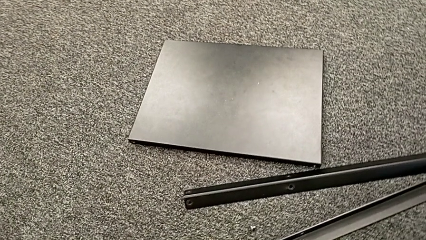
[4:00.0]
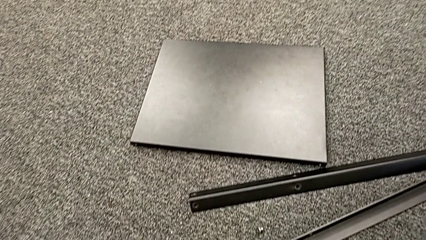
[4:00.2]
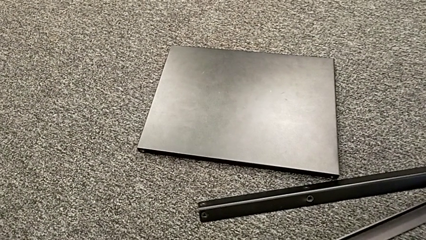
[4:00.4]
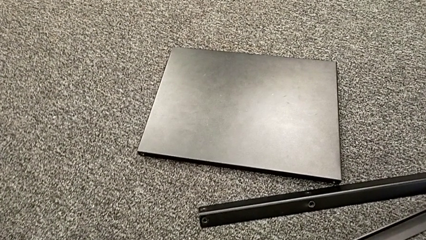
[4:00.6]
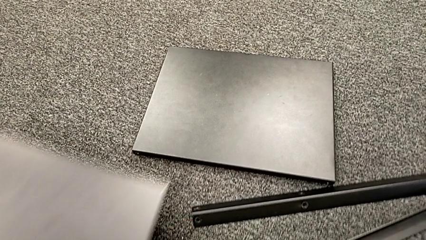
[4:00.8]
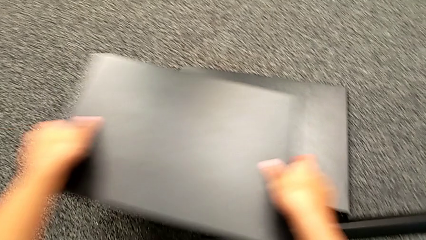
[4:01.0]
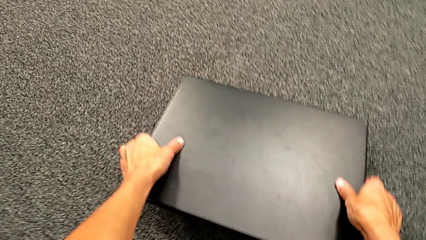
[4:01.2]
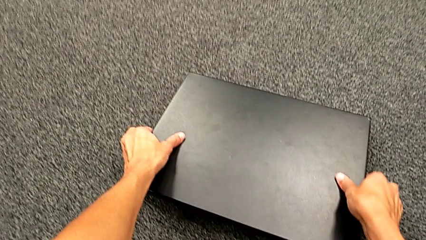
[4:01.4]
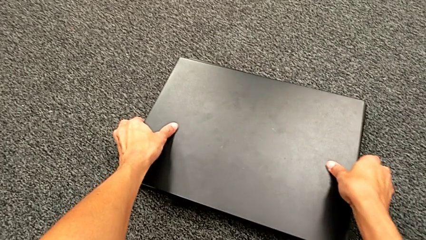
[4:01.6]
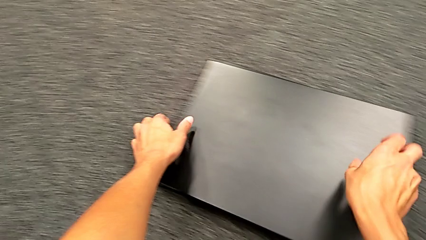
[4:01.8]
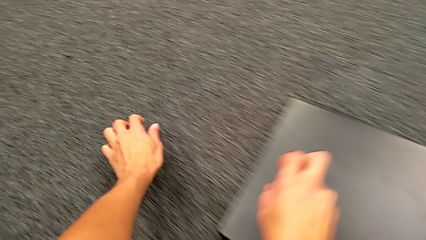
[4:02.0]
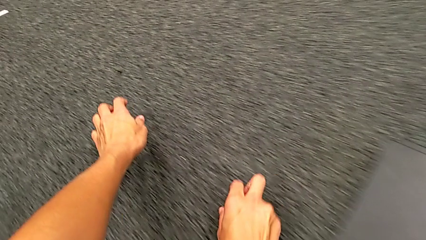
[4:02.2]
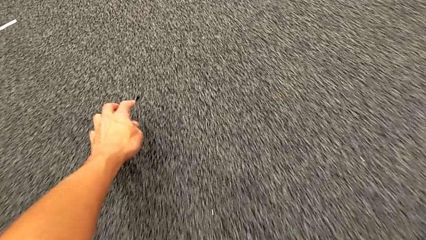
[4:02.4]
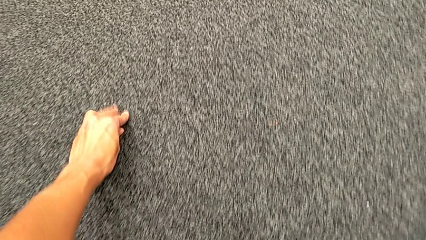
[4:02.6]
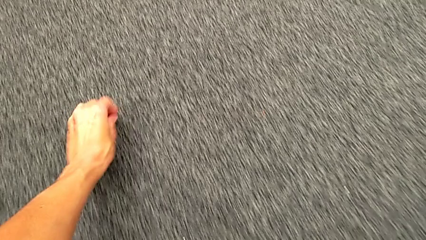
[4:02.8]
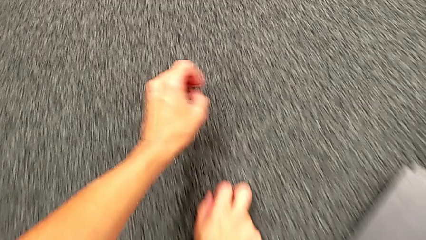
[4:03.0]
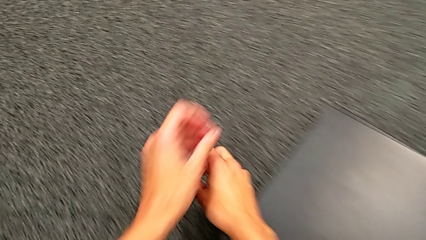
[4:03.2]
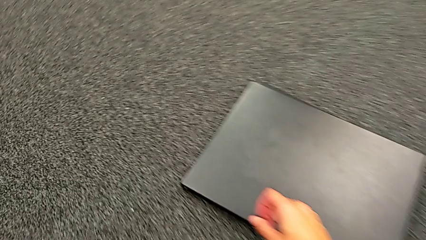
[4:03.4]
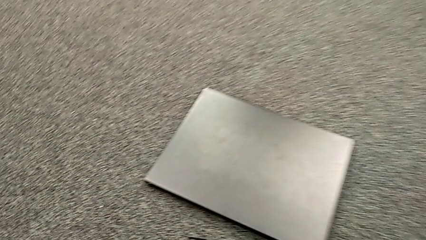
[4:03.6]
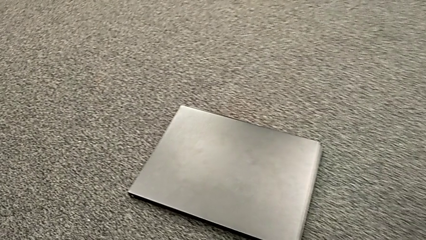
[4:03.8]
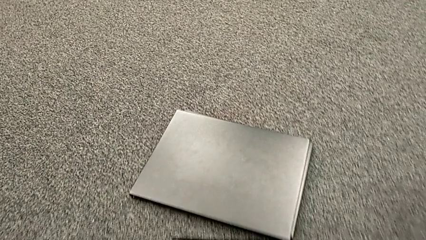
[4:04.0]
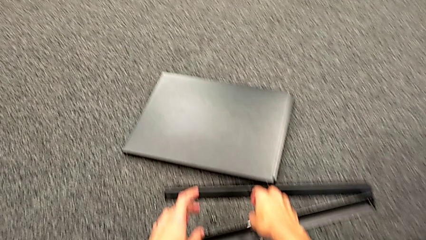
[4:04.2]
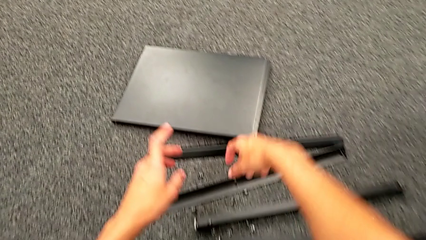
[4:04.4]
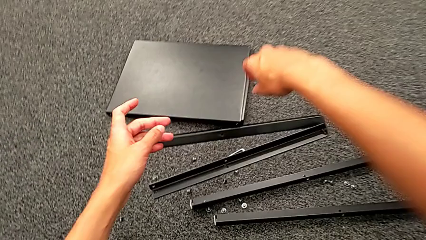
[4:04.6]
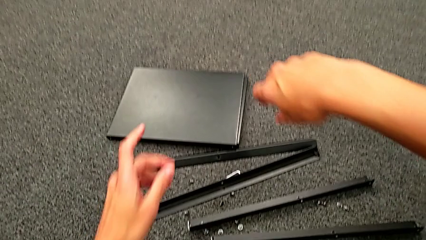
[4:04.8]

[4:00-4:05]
The camera wearer is unscrewing the fourth leg of the shelf. They place the top tray, approach the hex socket head, grab it and place it.
